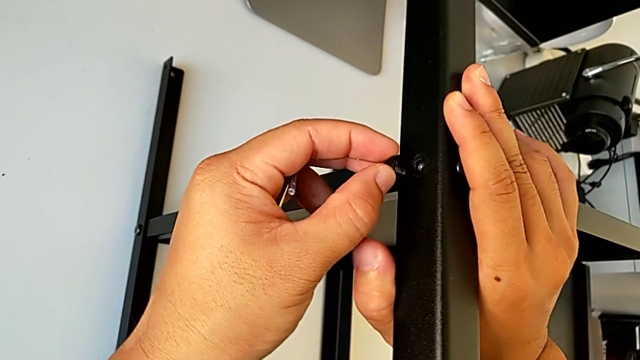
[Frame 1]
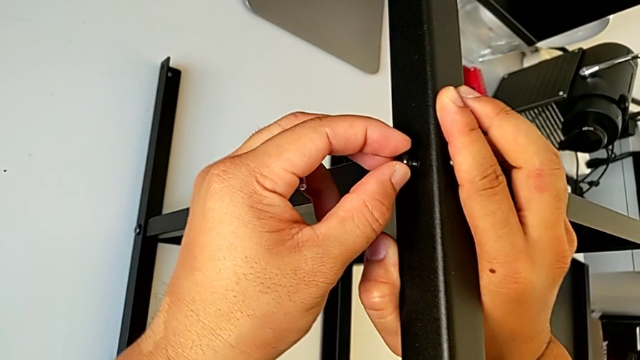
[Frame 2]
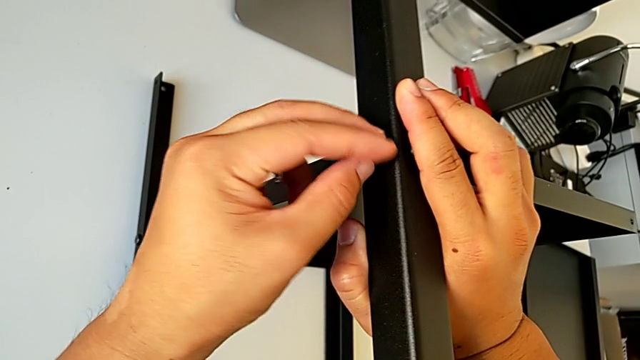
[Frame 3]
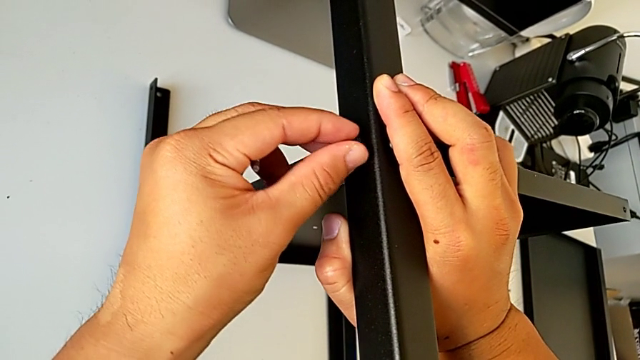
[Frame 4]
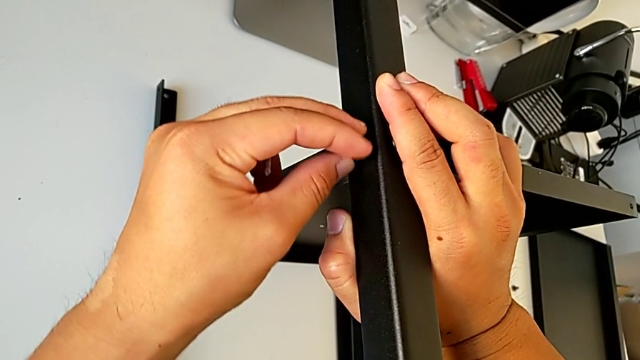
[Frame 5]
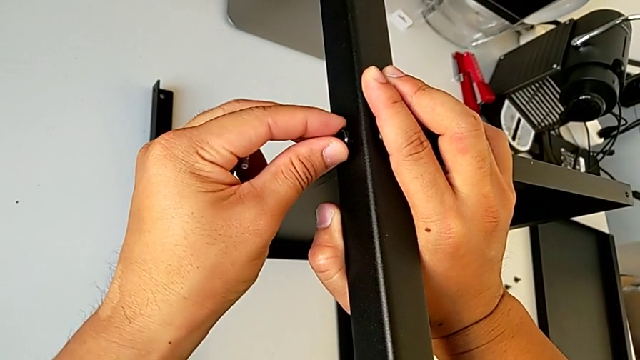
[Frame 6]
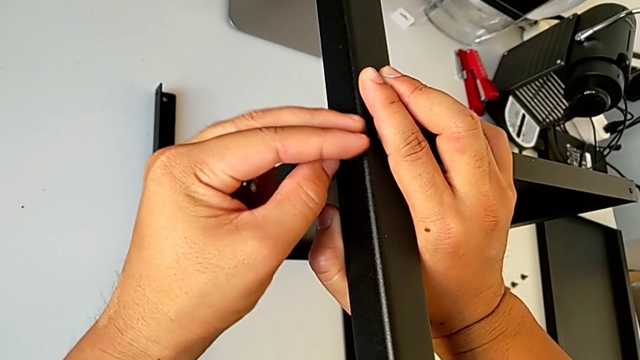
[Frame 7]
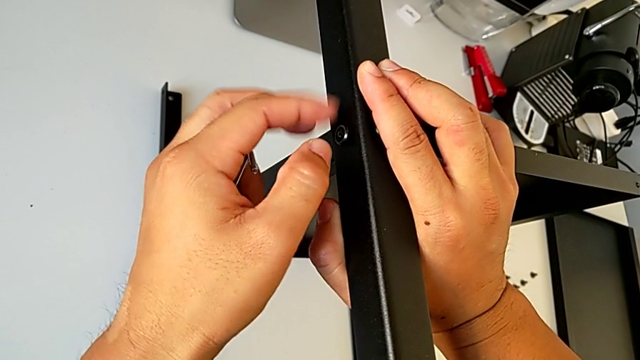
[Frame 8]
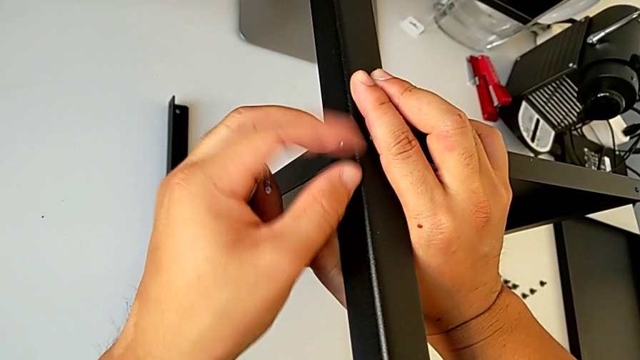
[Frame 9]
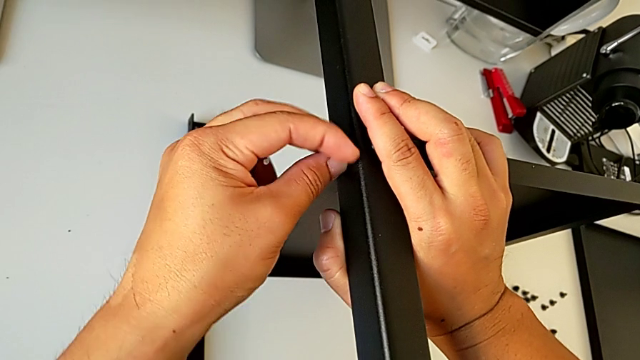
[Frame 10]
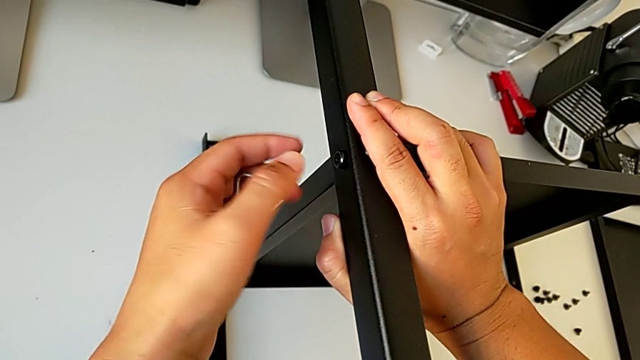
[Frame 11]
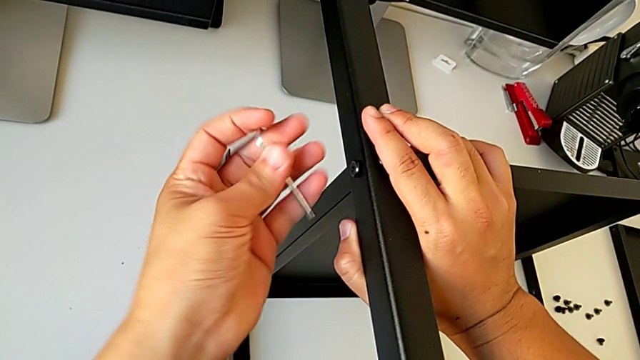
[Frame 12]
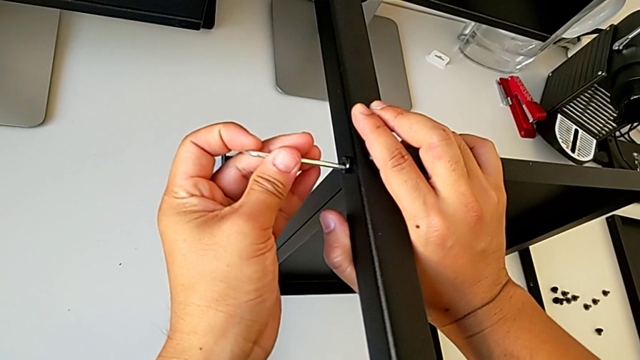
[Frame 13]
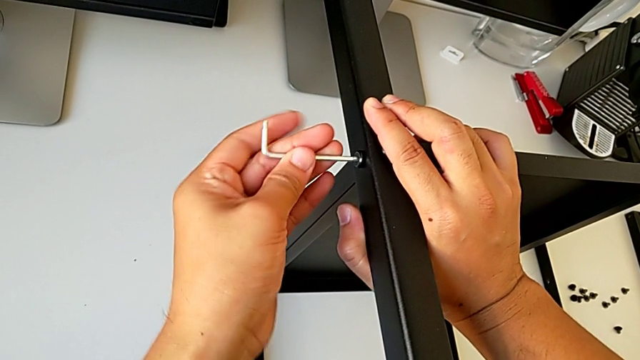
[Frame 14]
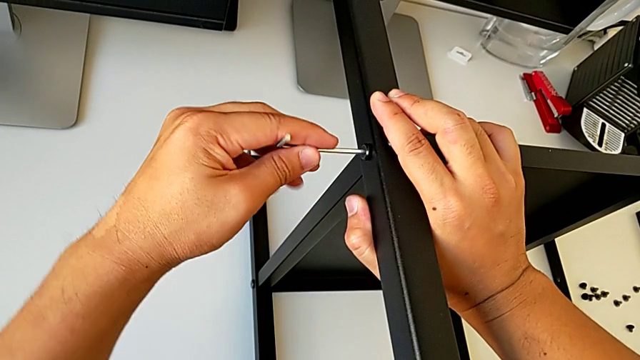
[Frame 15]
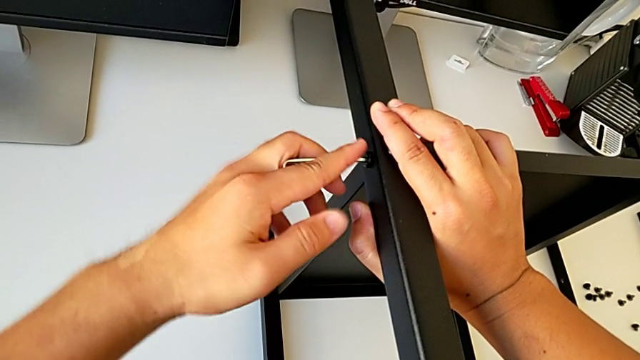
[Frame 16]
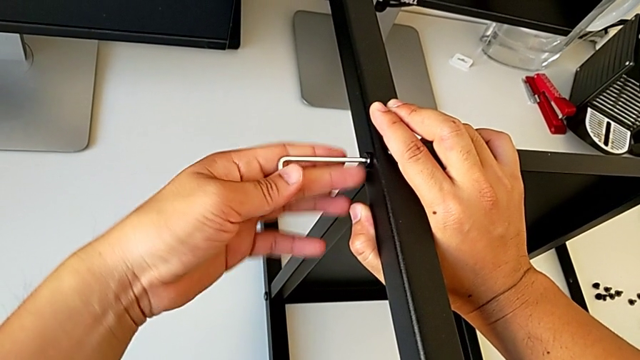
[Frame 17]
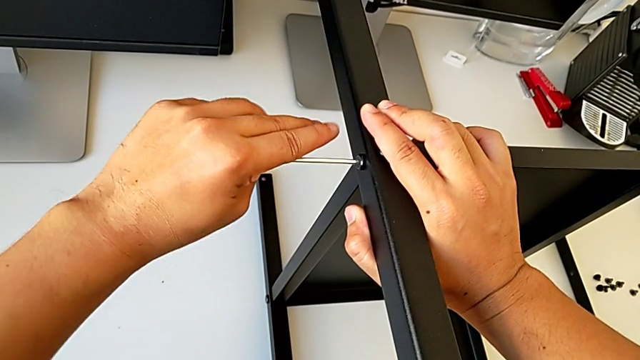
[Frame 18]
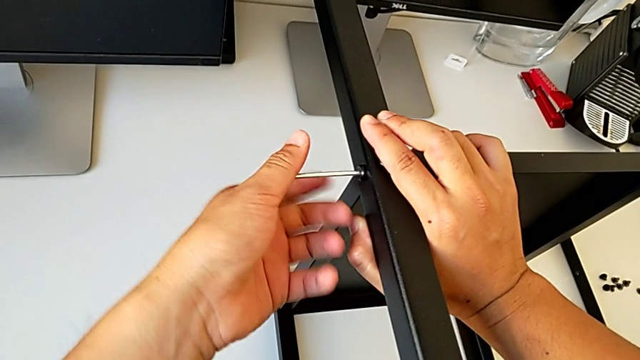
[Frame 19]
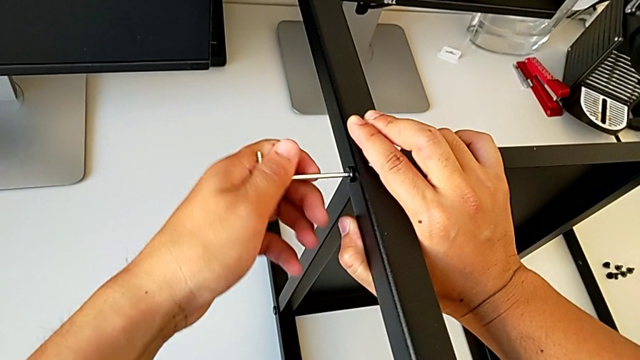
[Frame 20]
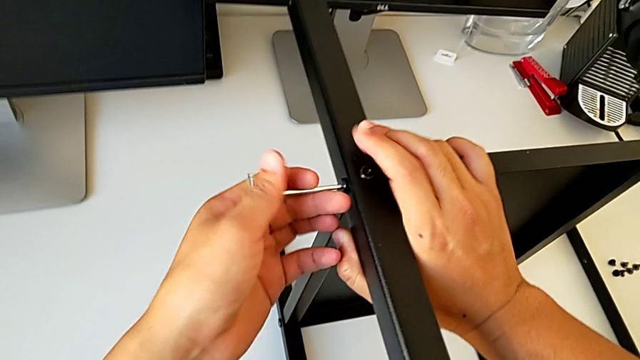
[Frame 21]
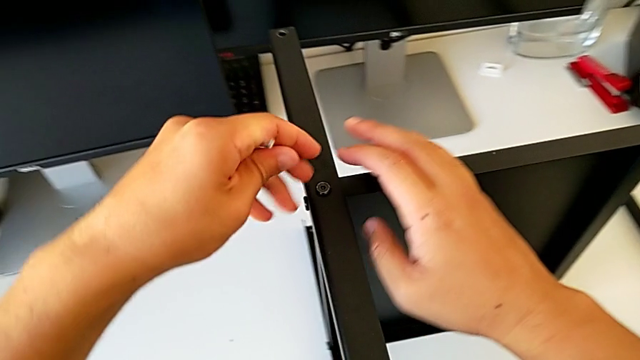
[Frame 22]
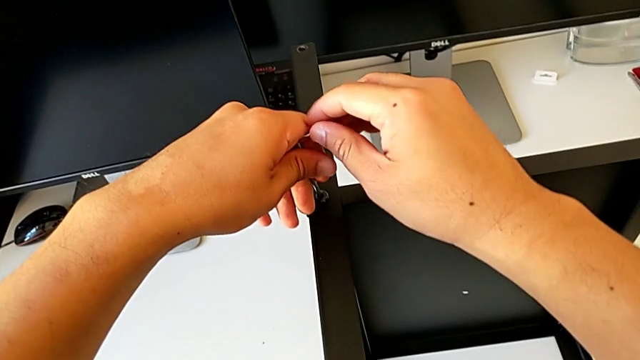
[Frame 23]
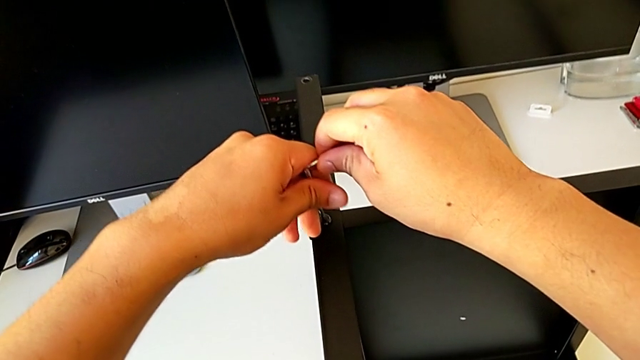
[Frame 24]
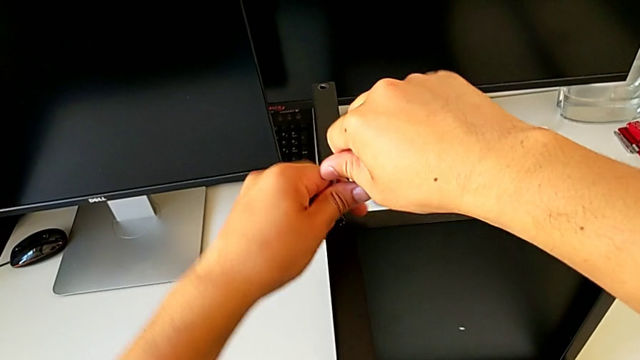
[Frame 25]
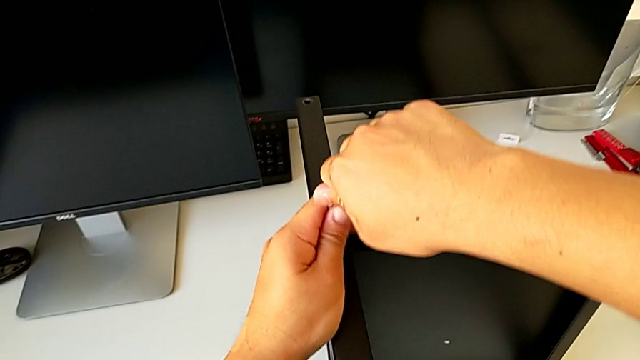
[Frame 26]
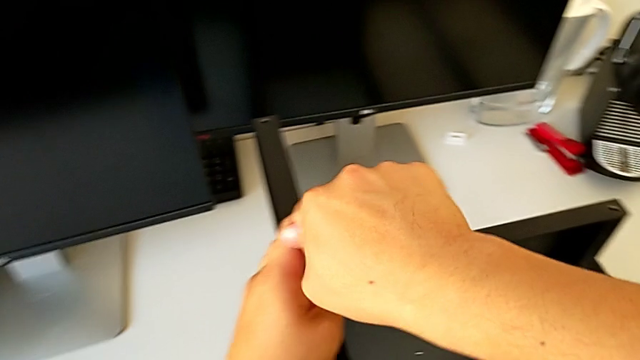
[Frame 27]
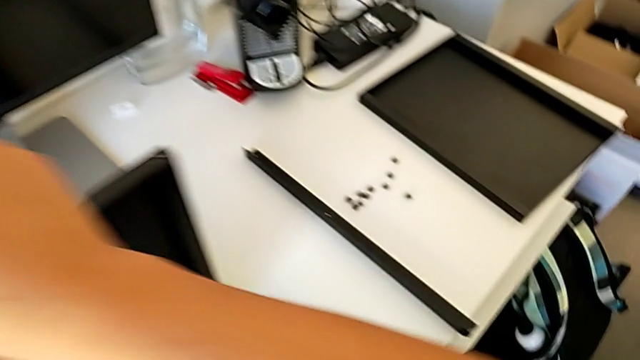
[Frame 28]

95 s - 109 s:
The camera wearer is assembling the third leg on the shelf. They screw the hex socket head, insert the Allen wrench, screw the hex socket head, withdraw the Allen wrench, insert it, screw the hex socket head and withdraw the Allen wrench.

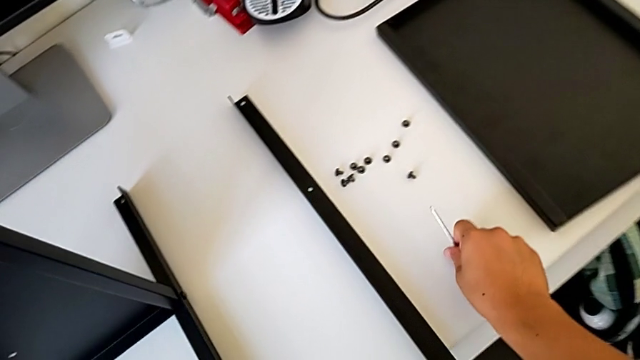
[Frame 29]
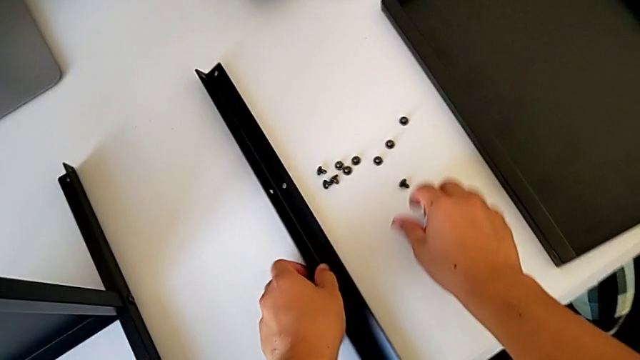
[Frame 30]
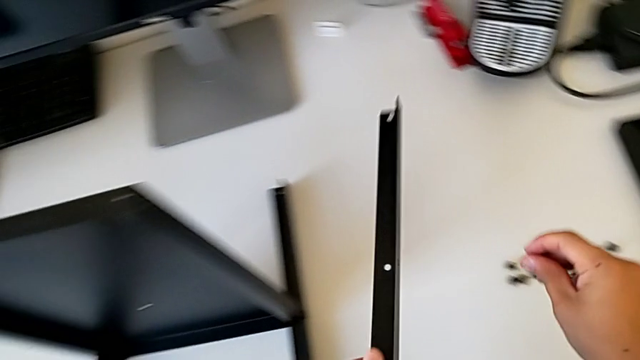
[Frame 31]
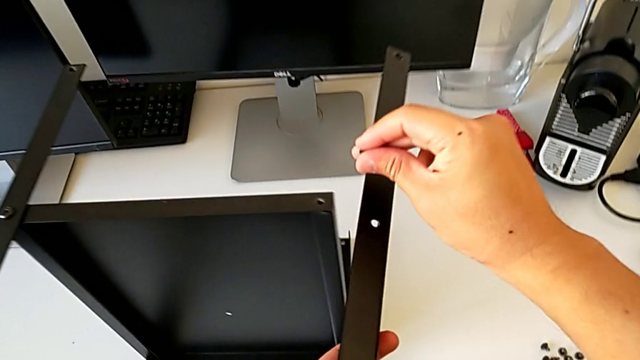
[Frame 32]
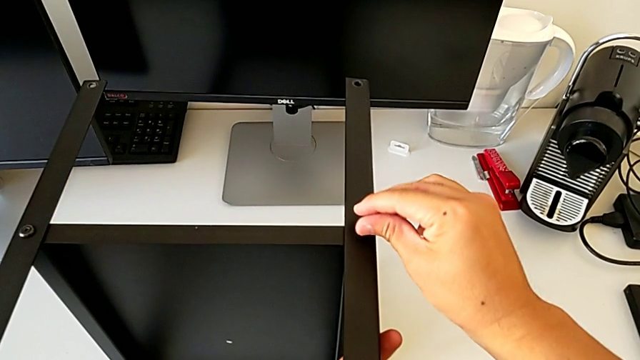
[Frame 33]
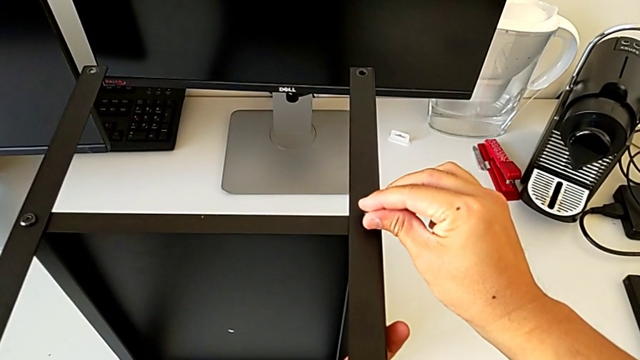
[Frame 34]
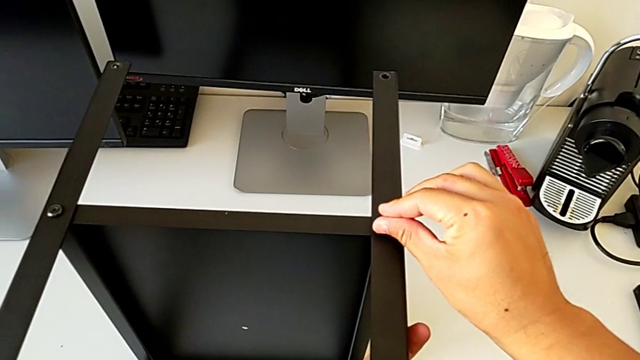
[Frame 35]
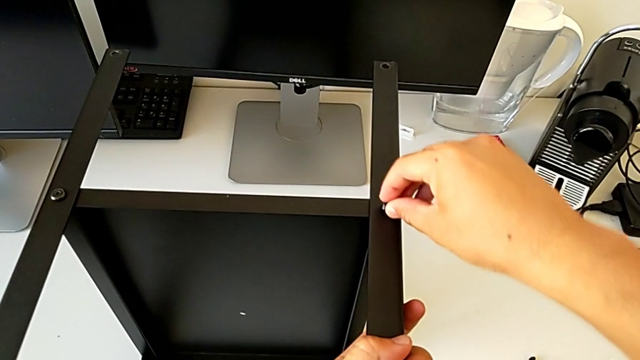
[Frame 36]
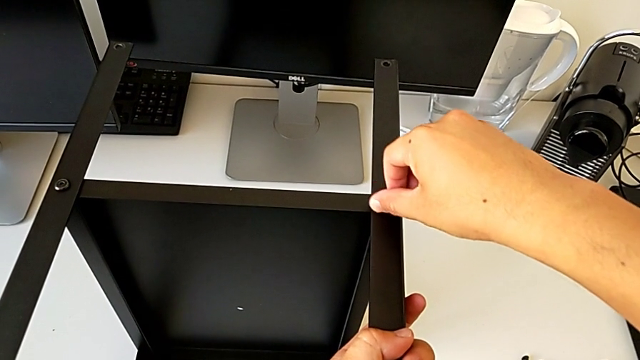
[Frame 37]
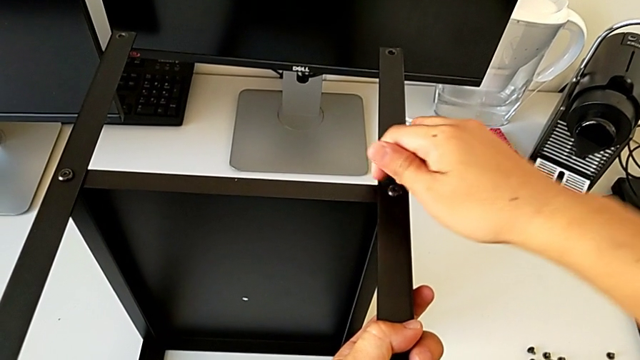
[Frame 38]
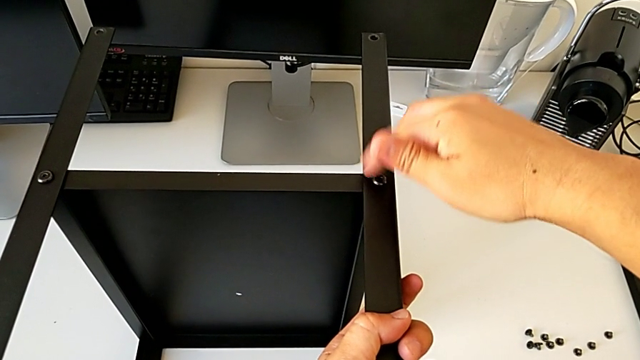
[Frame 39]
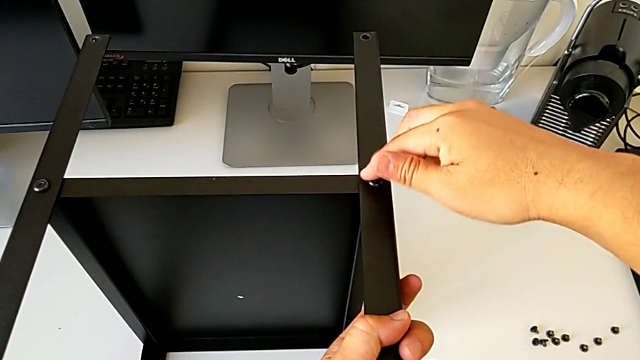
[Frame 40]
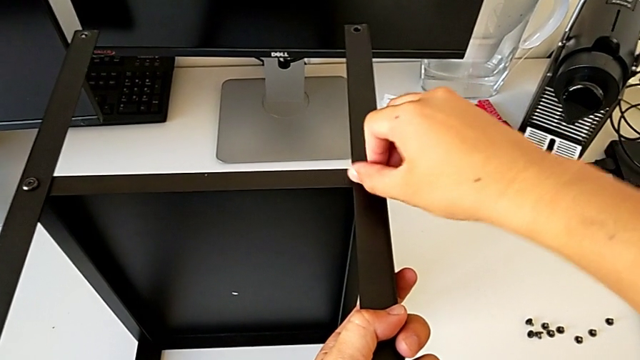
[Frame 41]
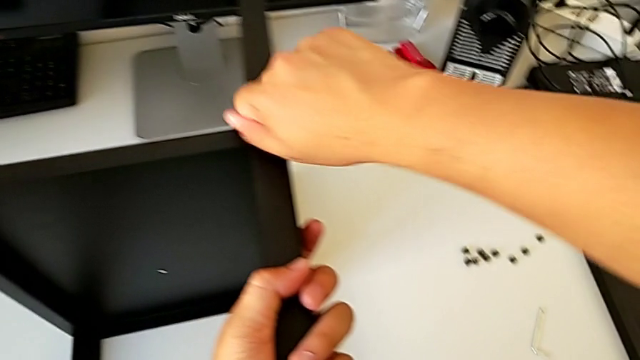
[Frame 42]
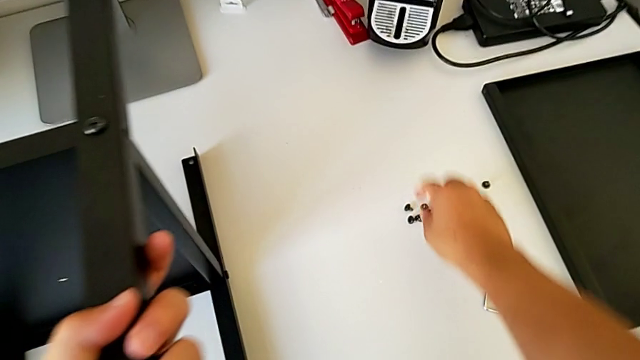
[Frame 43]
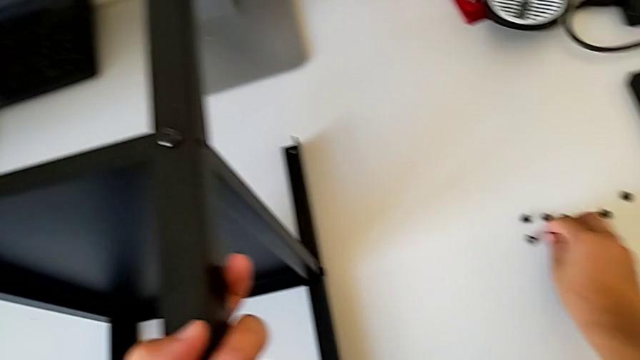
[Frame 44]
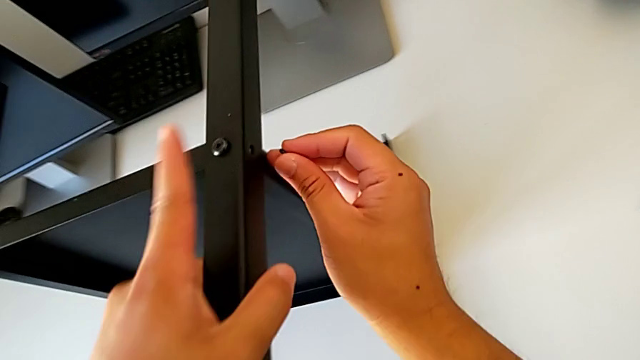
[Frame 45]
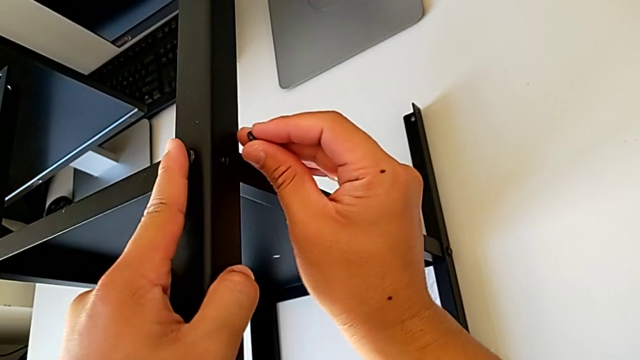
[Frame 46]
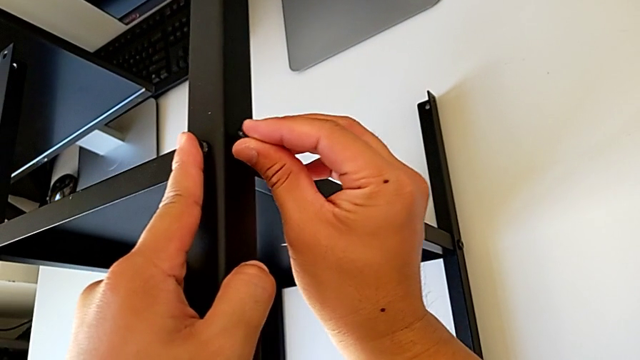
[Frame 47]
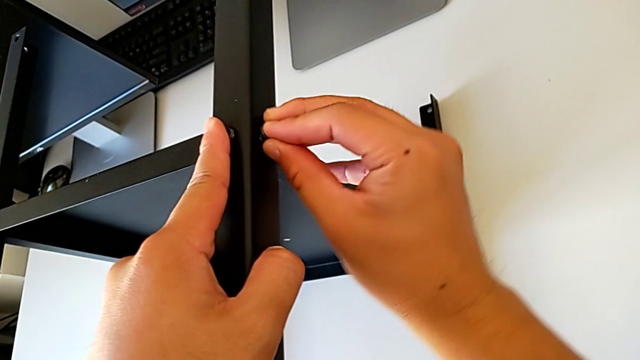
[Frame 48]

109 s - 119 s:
The camera wearer is assembling the fourth leg of the table. They place the Allen wrench, grab the hex socket head with the right hand, grab the leg with the left hand, insert the hex socket head, screw it, grab it and insert it.
